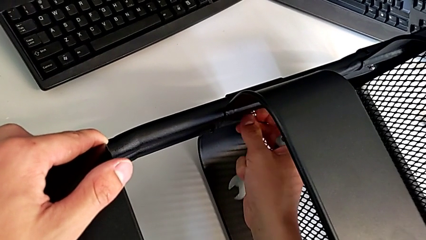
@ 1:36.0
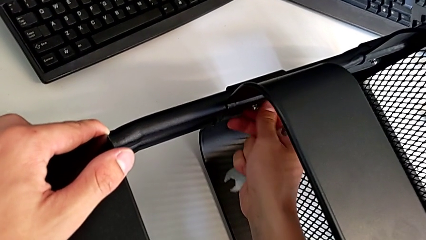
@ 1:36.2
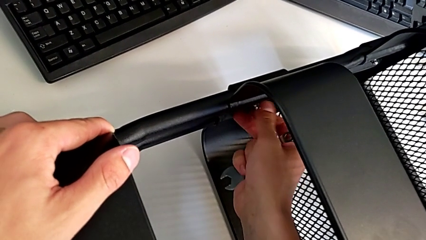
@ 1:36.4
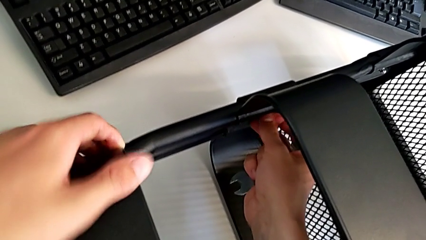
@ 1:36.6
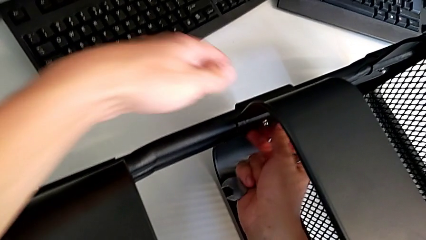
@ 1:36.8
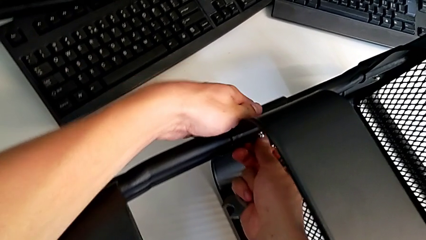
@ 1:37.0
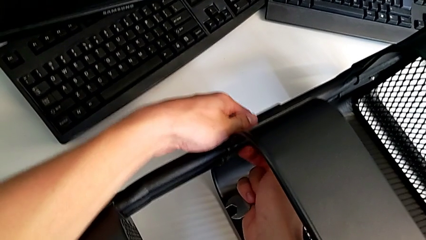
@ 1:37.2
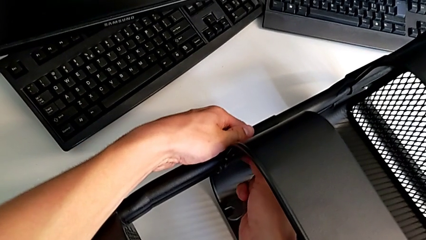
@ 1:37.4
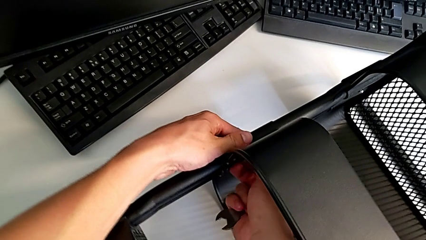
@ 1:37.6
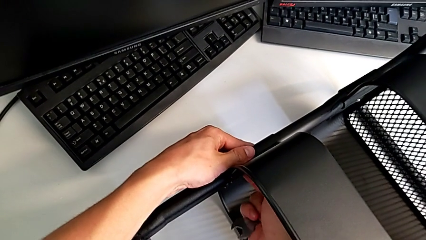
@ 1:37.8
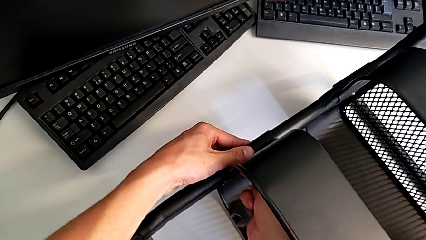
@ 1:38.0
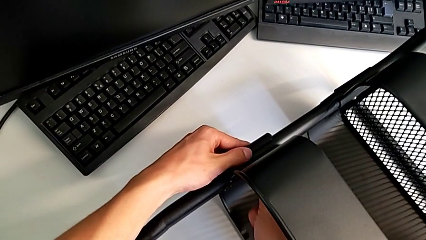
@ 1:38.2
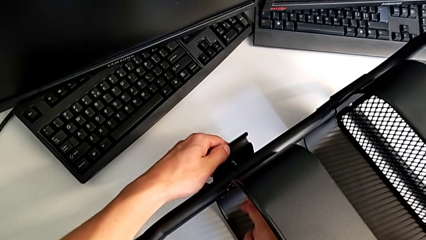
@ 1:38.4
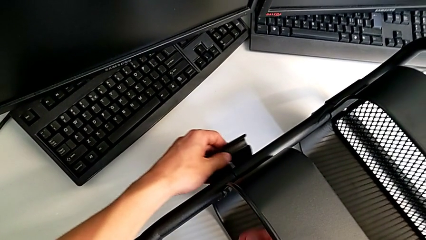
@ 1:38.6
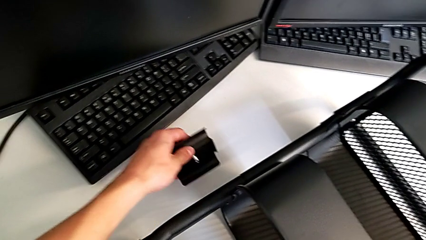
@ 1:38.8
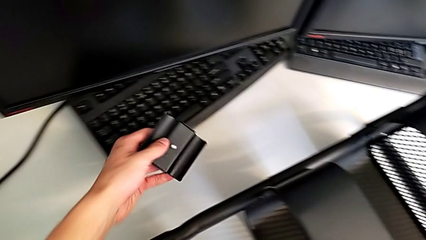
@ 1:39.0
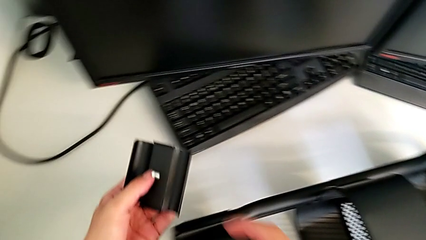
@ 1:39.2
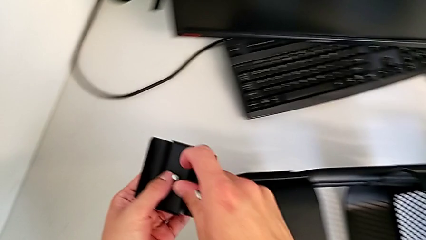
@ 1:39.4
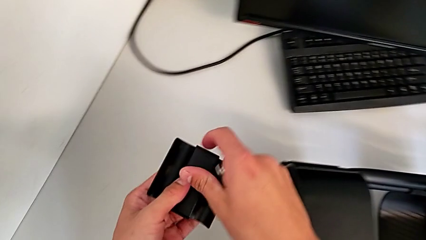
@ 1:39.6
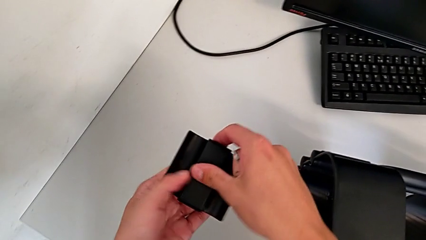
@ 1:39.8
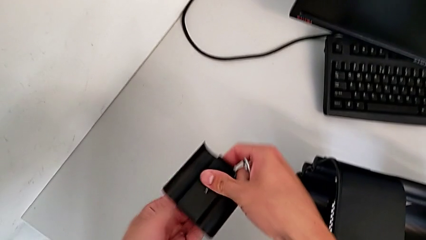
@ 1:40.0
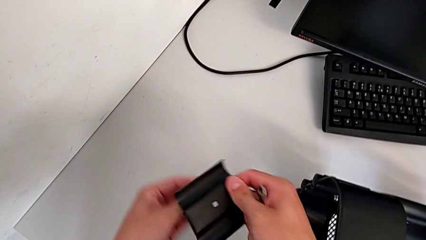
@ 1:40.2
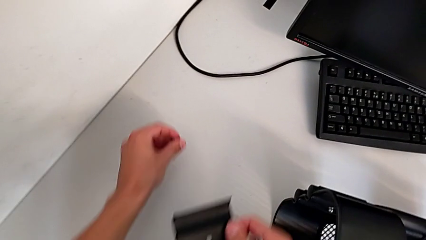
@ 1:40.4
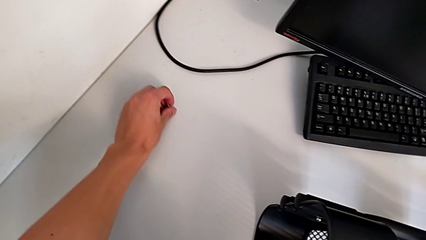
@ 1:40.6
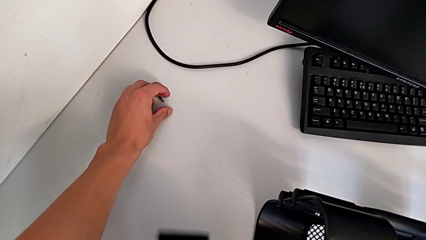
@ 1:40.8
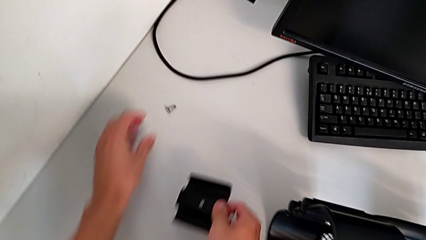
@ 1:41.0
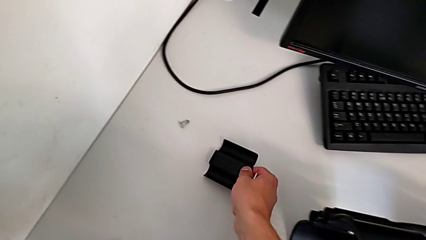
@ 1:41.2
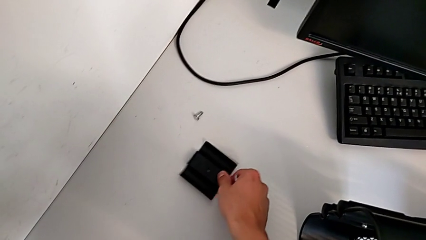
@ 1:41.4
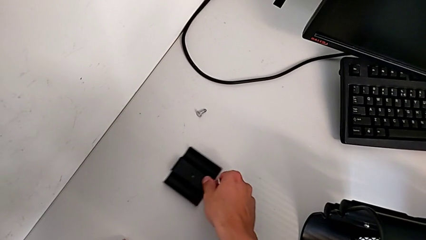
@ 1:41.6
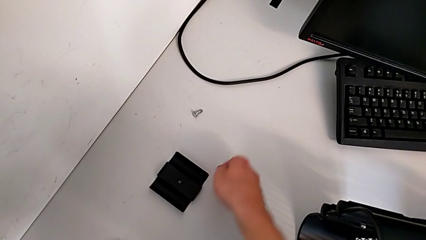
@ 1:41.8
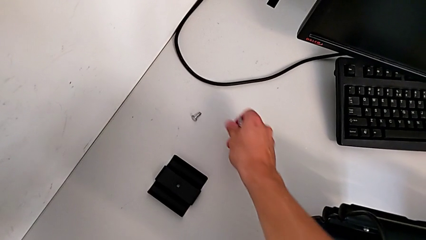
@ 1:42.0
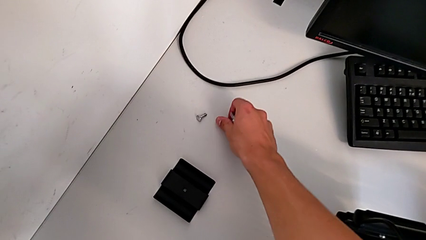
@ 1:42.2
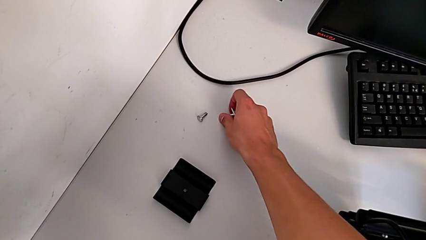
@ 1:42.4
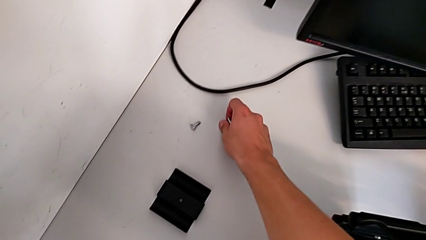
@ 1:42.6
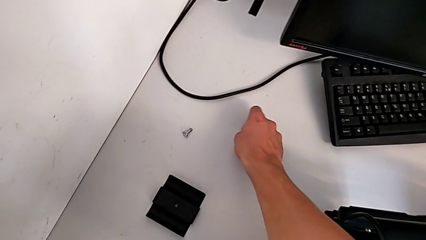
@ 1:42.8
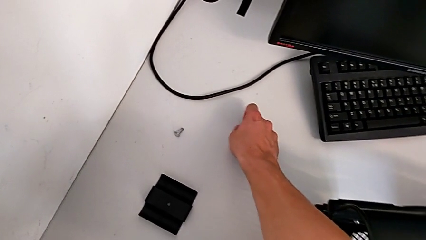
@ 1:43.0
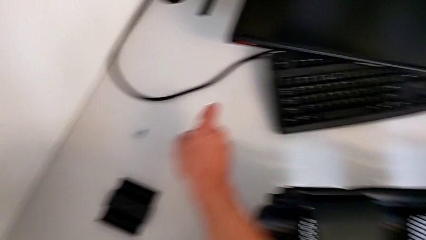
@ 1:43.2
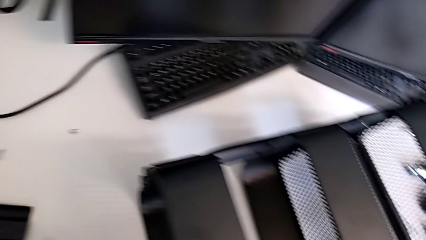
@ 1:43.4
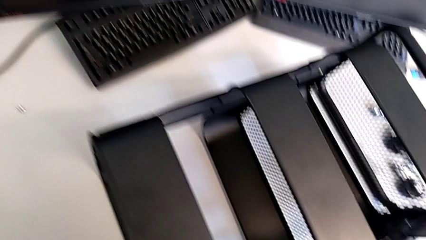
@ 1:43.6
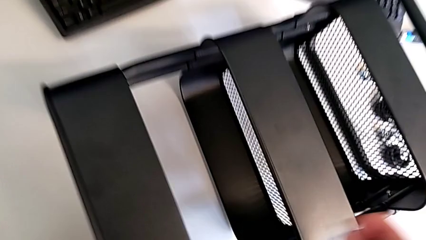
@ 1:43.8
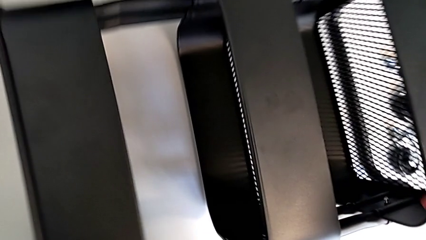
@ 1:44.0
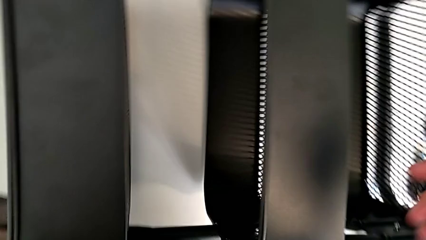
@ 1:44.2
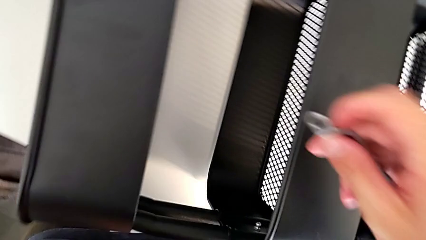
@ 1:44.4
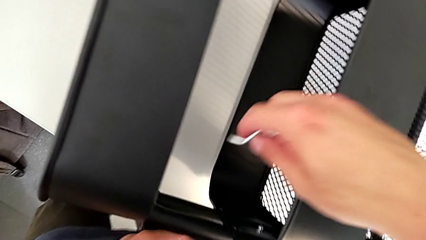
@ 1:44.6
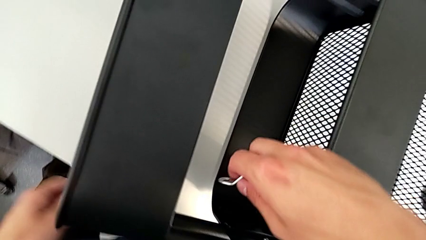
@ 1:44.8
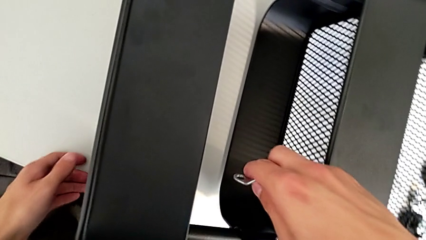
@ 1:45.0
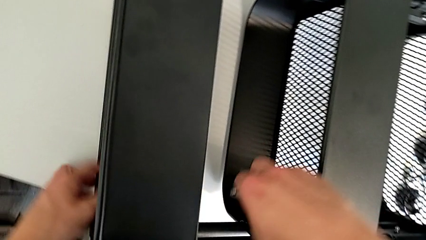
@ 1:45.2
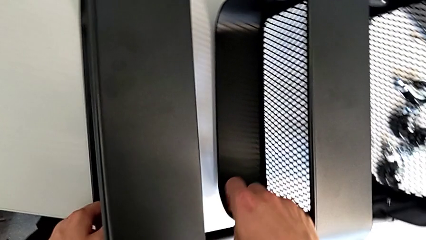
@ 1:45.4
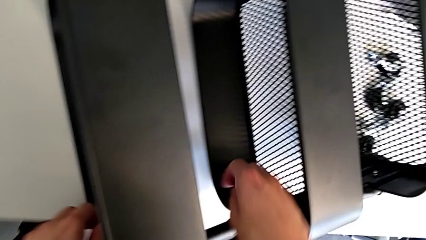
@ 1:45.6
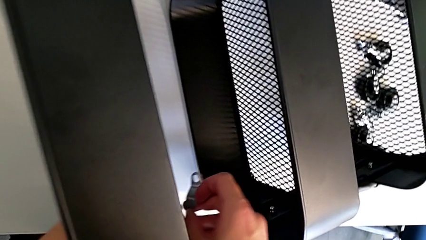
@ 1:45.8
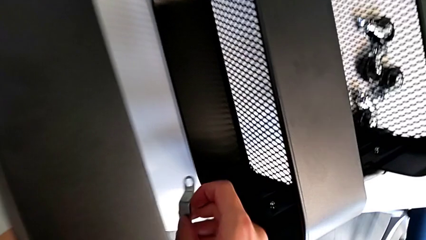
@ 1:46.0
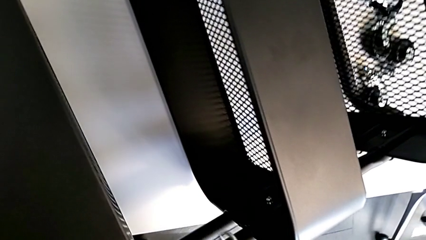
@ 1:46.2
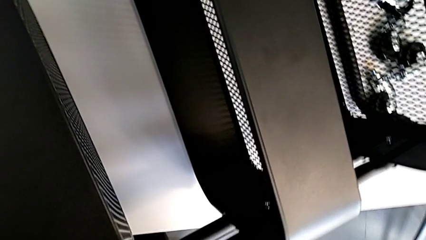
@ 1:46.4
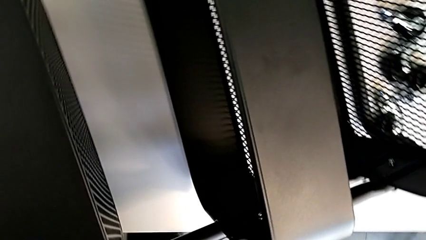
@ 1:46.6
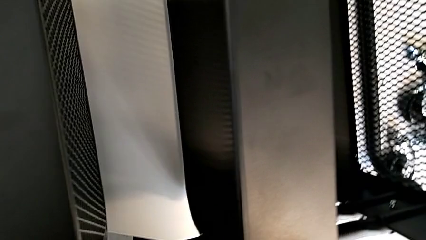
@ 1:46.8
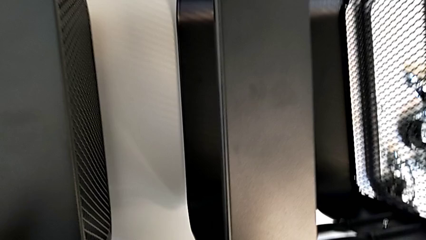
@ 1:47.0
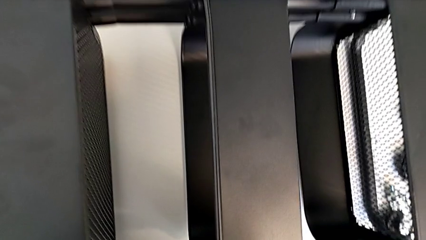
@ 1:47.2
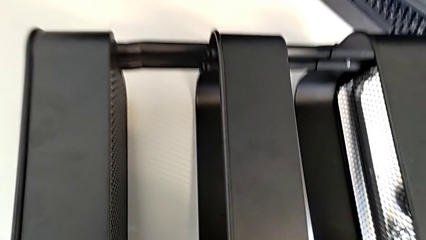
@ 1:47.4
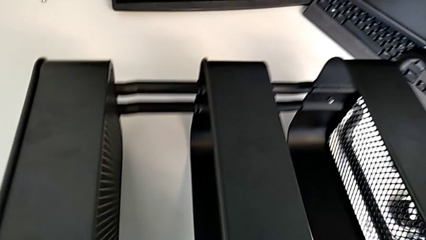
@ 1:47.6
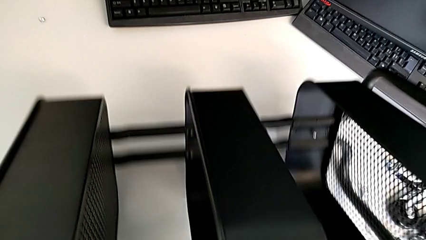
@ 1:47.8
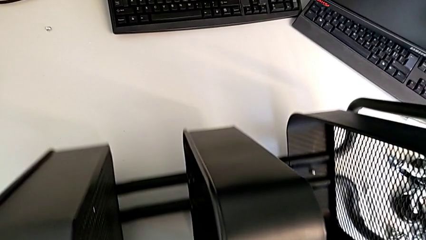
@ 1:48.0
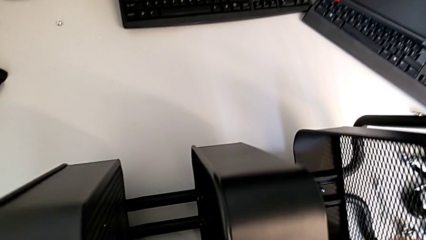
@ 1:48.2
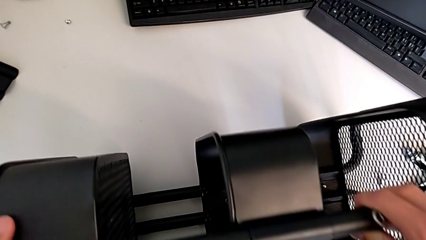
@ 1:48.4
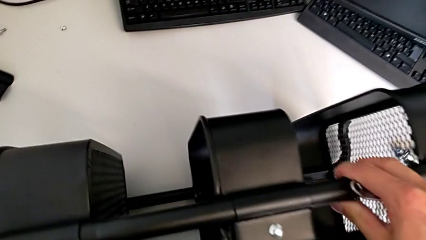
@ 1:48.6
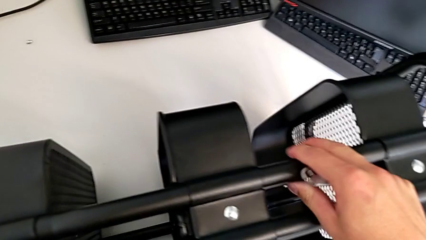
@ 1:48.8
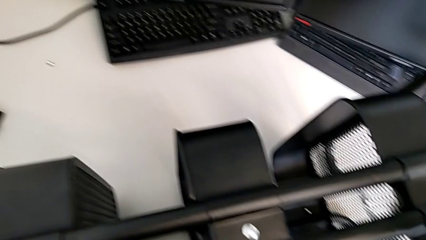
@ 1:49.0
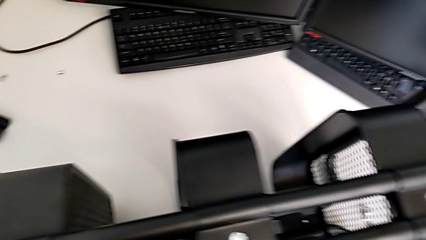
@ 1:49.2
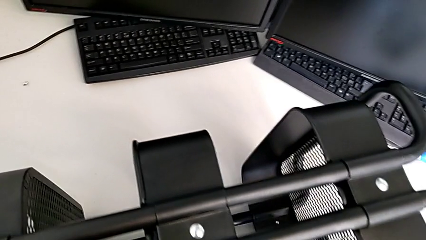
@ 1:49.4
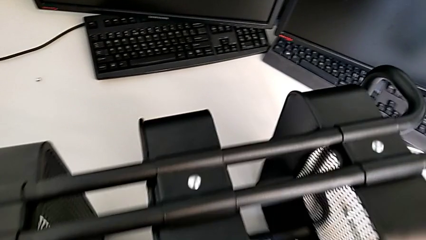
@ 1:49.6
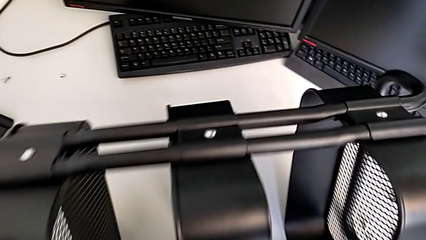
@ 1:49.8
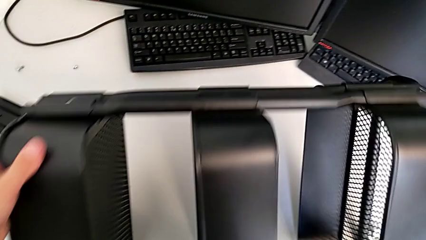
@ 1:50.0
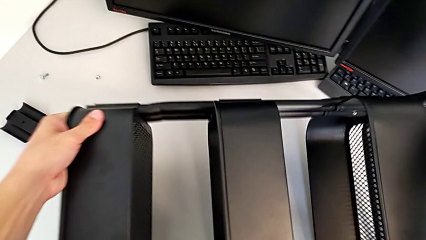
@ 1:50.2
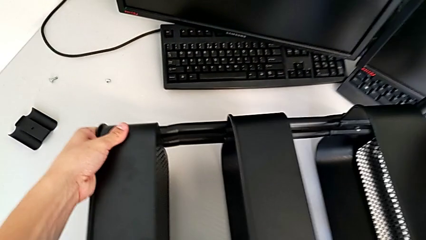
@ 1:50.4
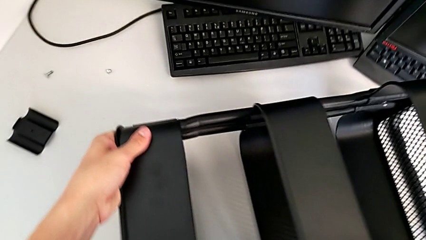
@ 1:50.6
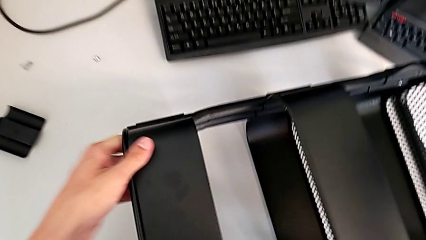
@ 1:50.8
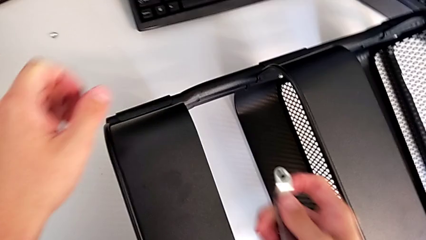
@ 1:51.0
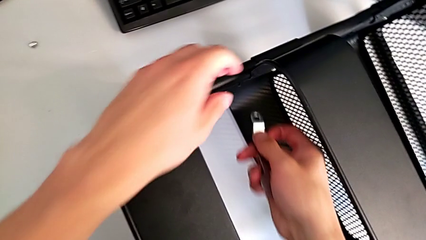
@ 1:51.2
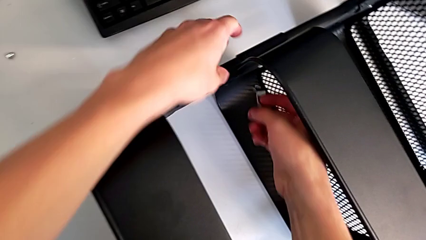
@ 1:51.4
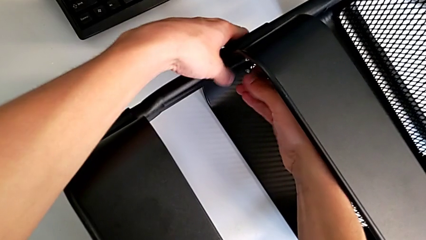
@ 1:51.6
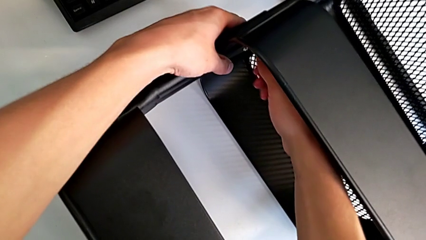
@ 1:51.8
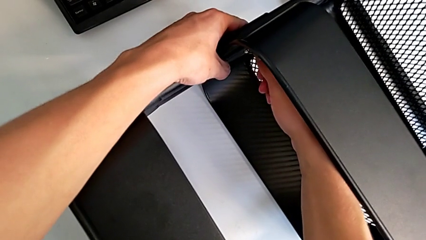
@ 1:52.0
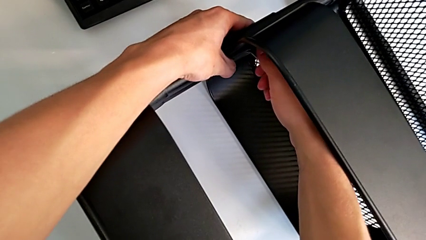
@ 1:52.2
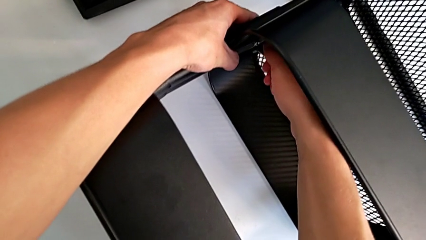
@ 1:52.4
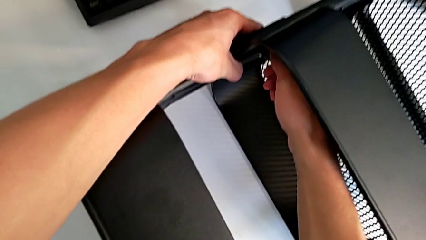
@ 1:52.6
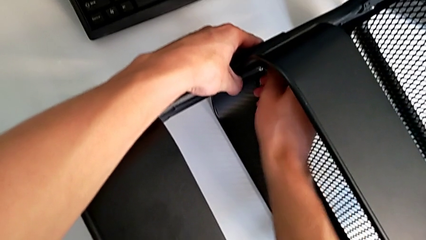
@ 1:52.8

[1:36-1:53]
The camera wearer is unscrewing the two bolts of the middle tray and one bolt of the top tray. They disassemble the bolt, disassemble the bracket, place it, place the bolt, rotate the utility cart and insert the hexagonal wrench.
